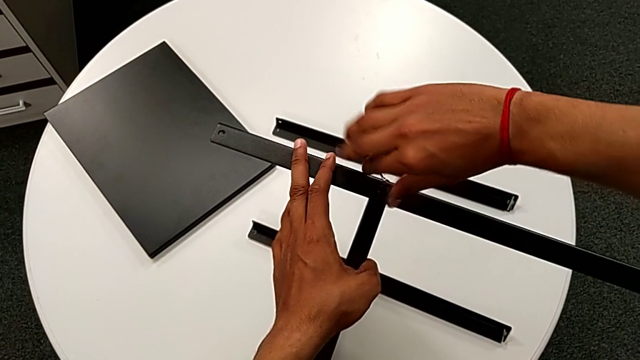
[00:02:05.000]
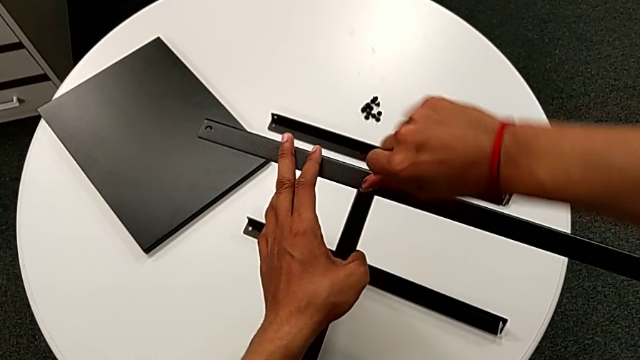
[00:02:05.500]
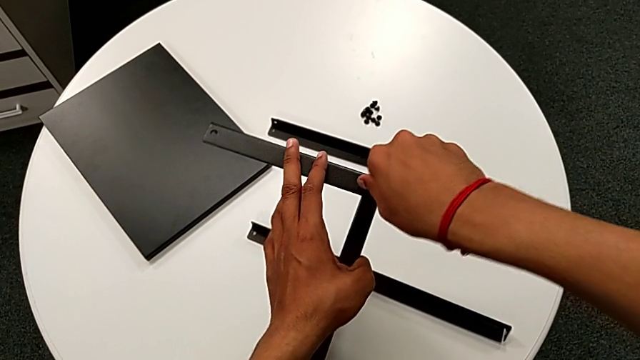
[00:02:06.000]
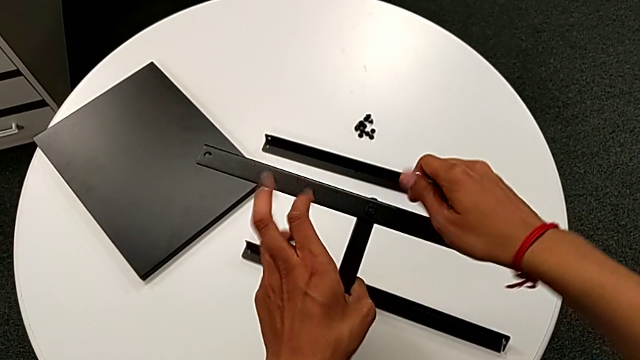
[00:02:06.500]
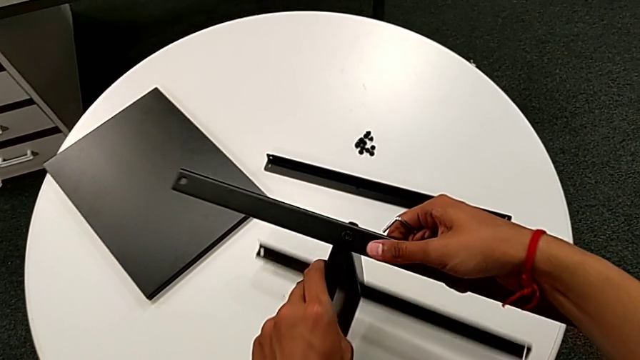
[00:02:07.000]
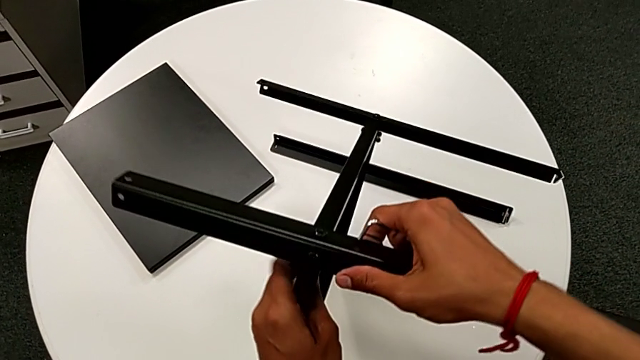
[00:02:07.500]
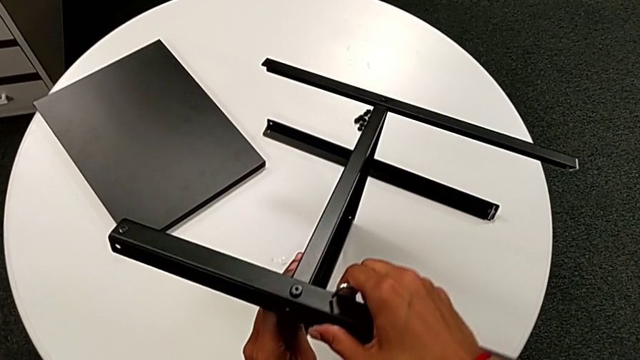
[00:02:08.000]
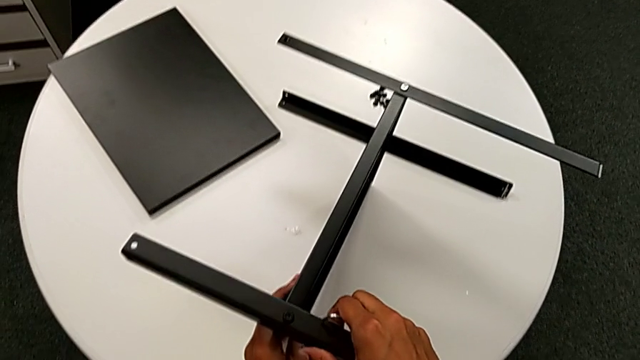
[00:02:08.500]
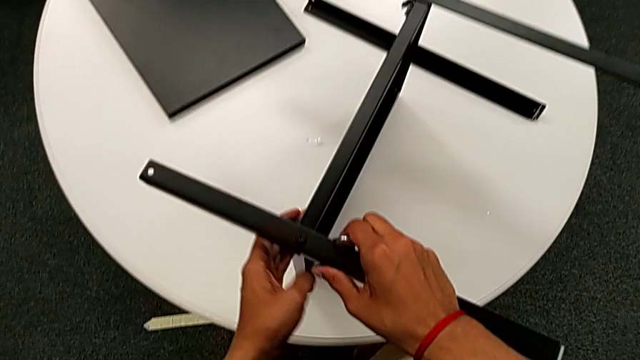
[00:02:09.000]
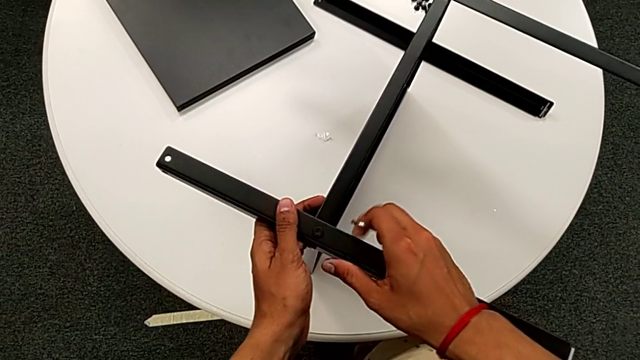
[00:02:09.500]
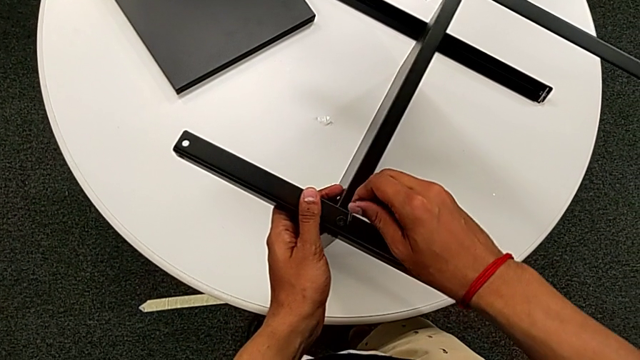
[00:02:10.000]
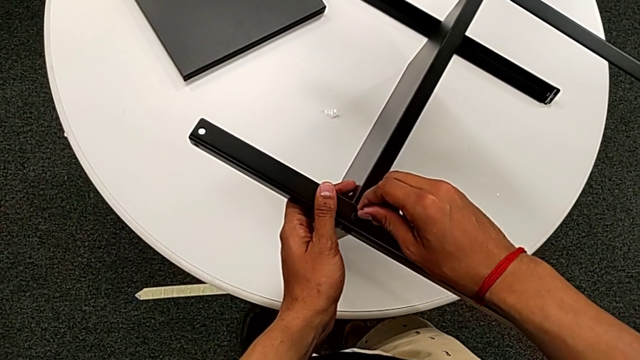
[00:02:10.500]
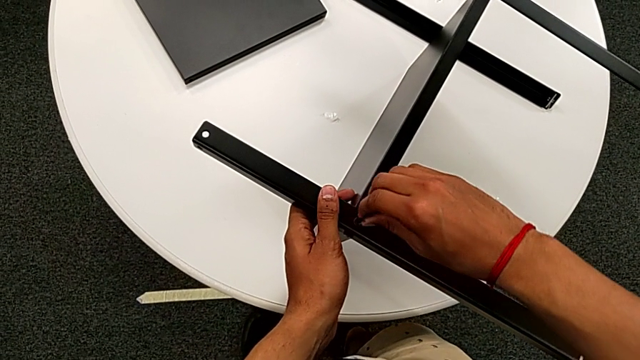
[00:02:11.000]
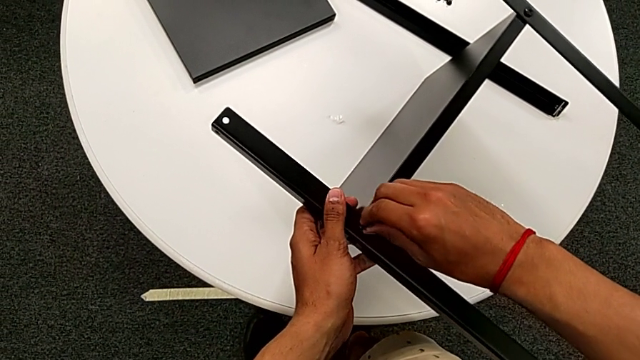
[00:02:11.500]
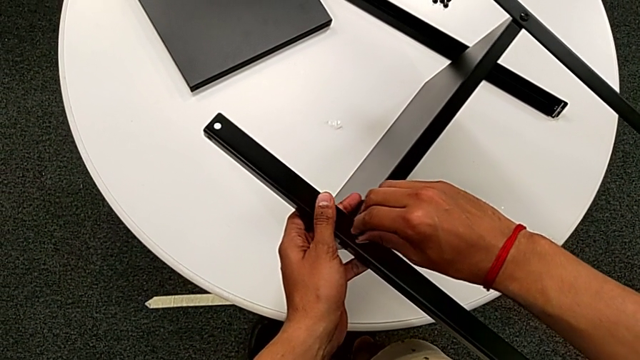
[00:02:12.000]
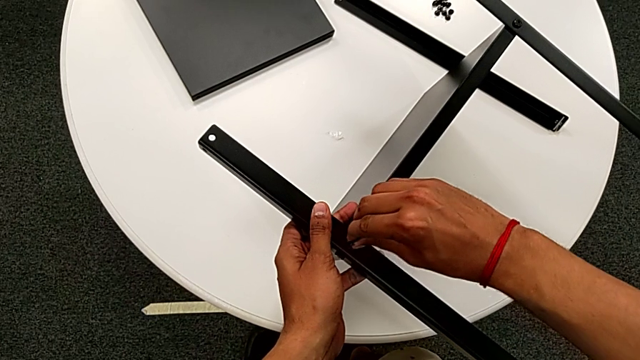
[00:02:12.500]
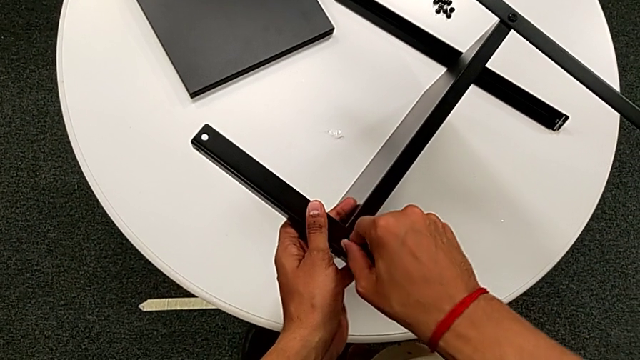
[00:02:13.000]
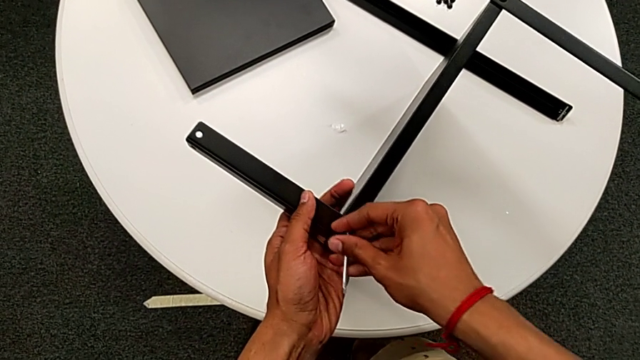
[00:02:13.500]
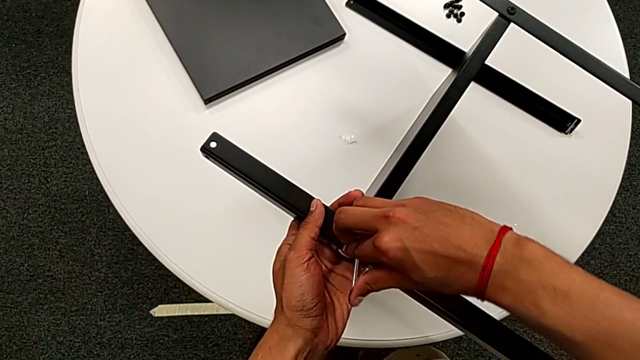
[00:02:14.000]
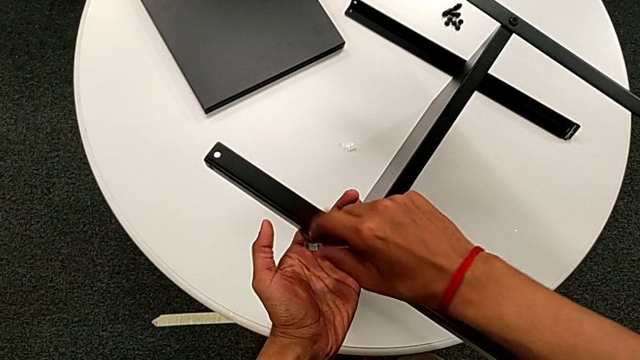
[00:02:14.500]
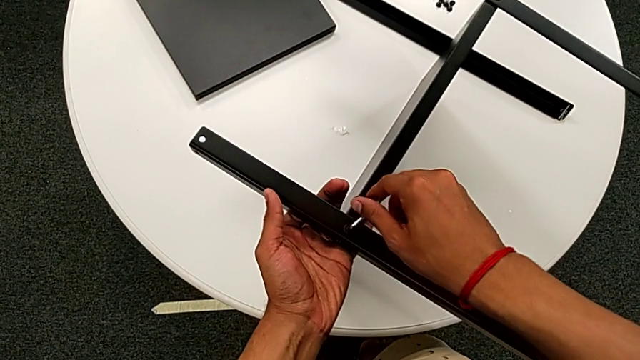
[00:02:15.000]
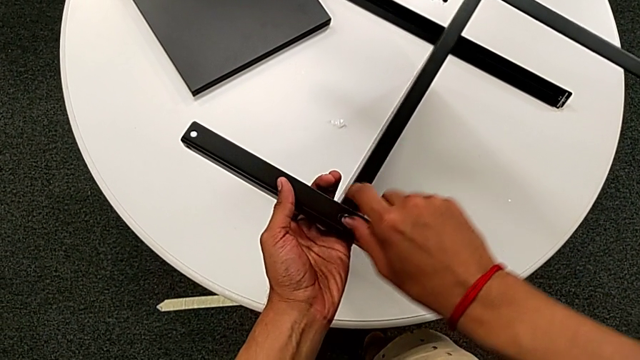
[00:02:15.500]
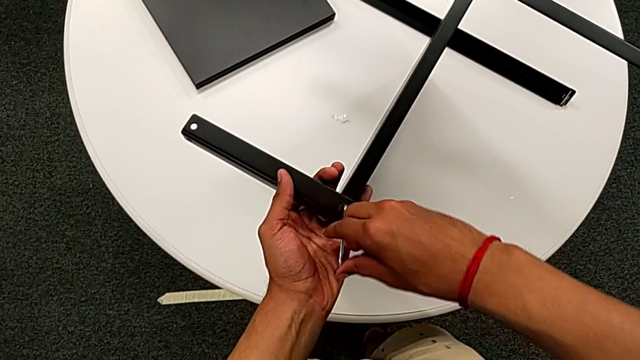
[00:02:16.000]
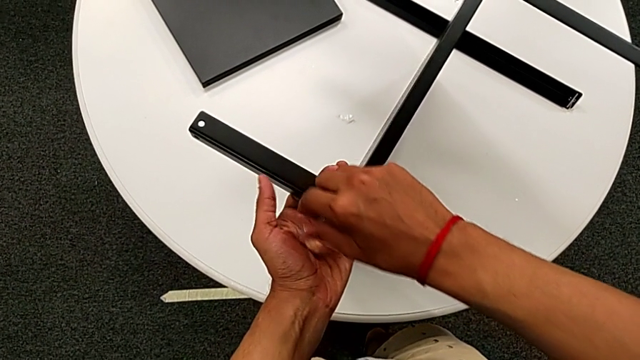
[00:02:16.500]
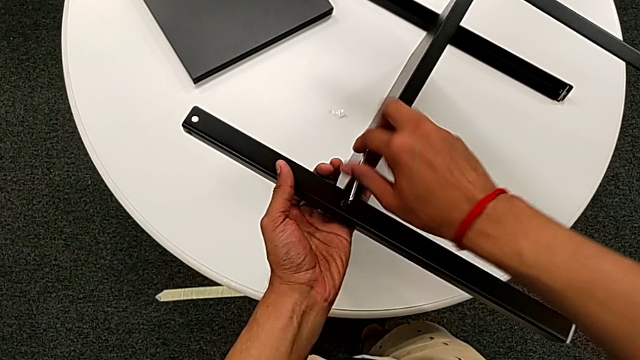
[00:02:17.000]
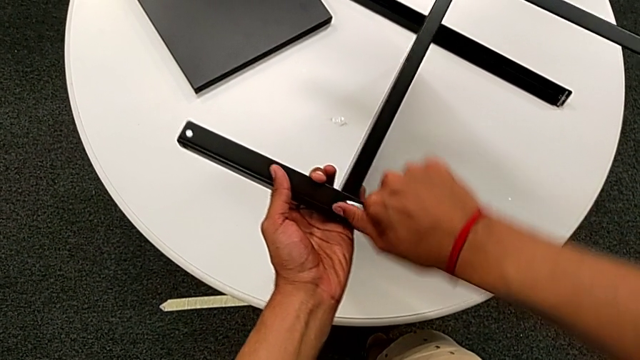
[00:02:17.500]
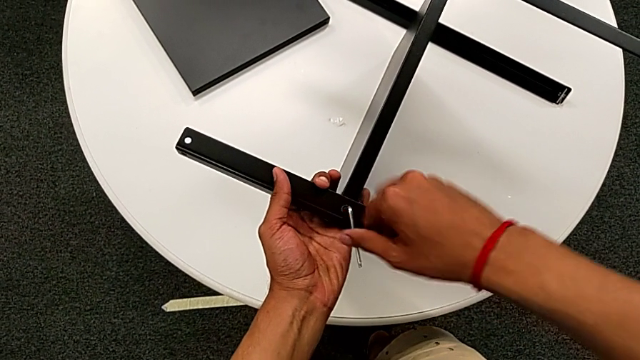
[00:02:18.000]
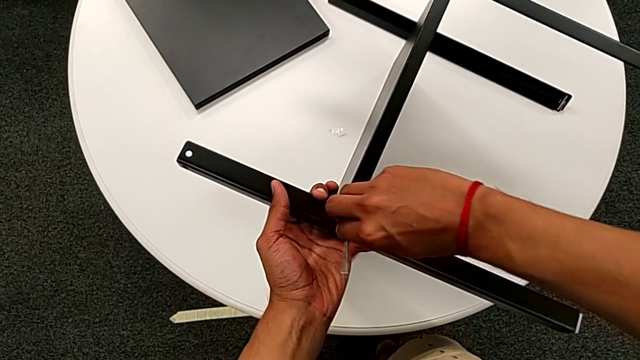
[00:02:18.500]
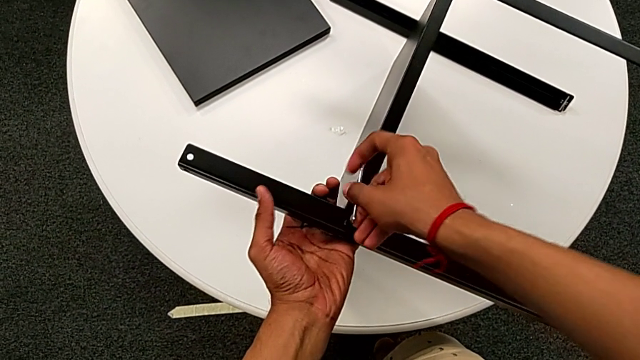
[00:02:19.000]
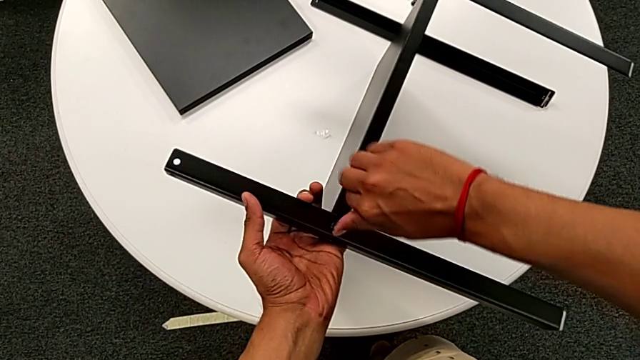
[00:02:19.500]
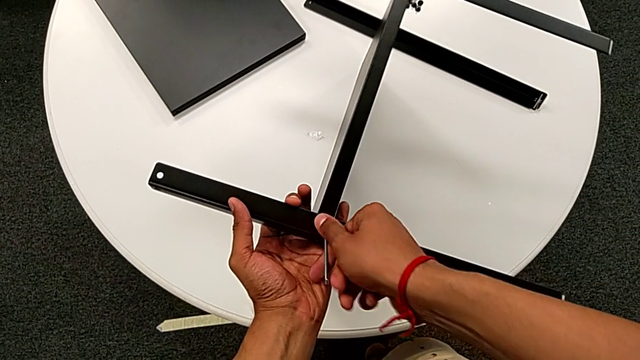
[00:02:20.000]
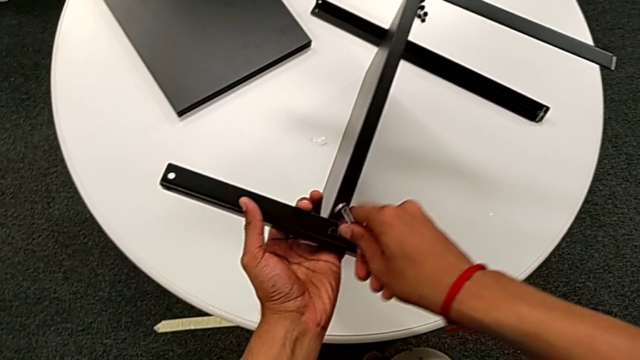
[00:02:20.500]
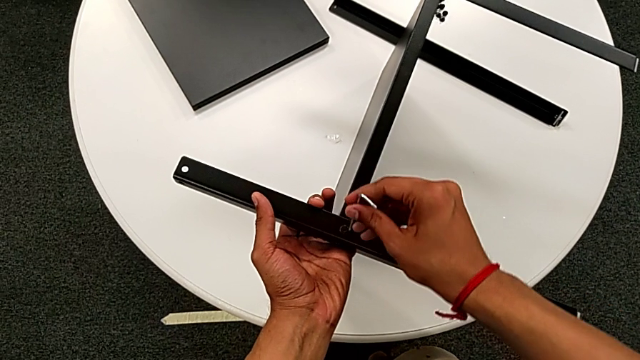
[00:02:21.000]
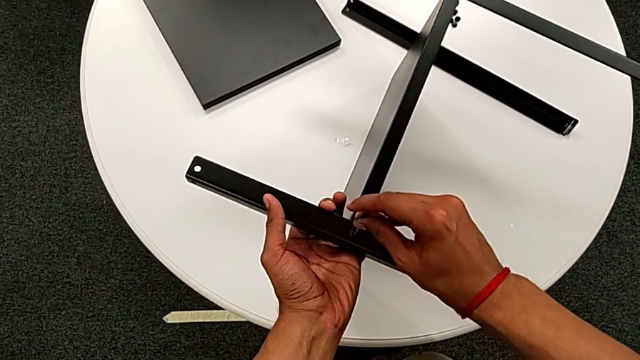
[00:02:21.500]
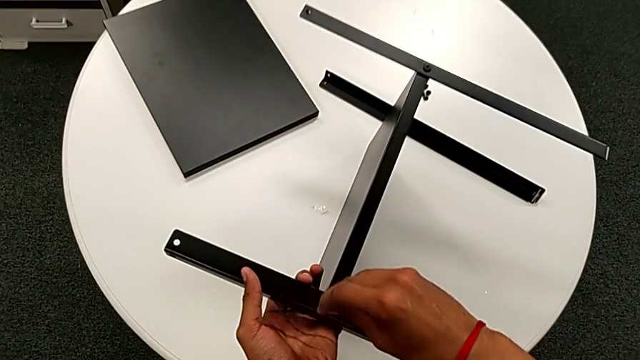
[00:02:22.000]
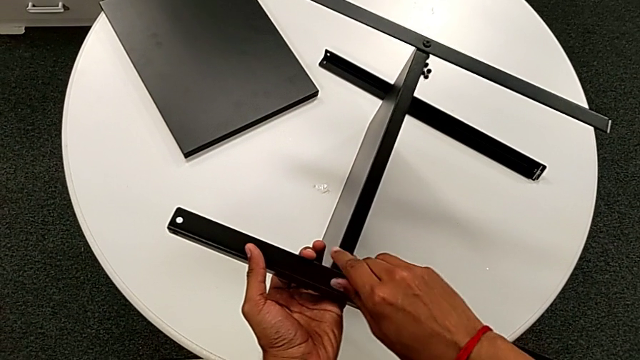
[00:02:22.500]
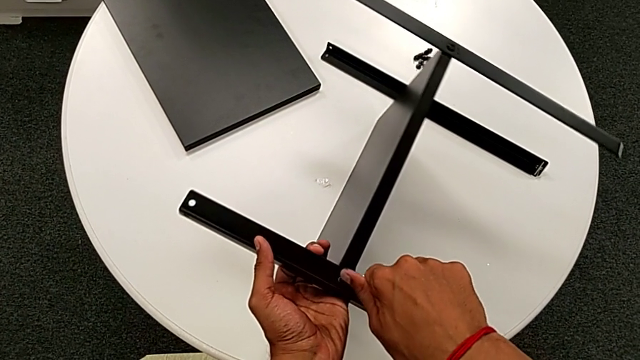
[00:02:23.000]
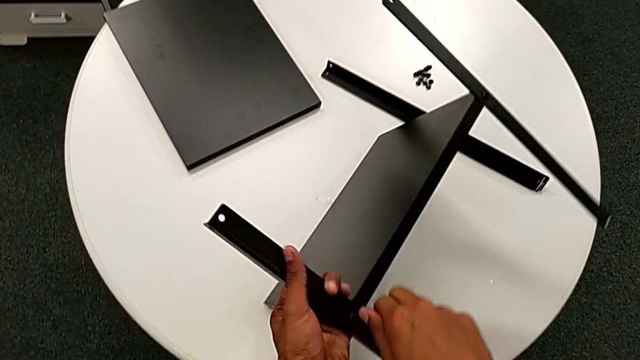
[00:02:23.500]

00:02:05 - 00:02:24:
The camera wearer is assembling the second leg to the middle shelf. They withdraw the Allen wrench, rotate the nightstand, grab it, insert the Allen wrench, screw the hex socket head, withdraw the Allen wrench, rotate it, insert it, screw the hex socket head with the right hand and rotate the nightstand with the left hand.

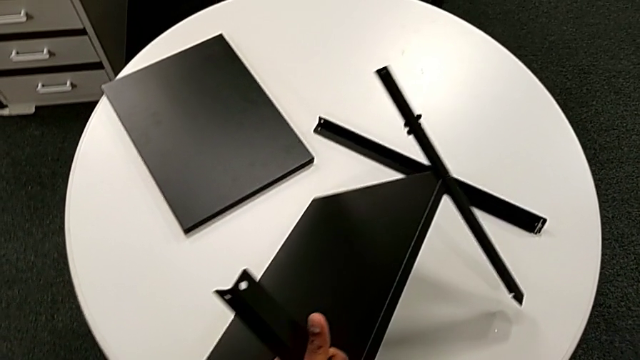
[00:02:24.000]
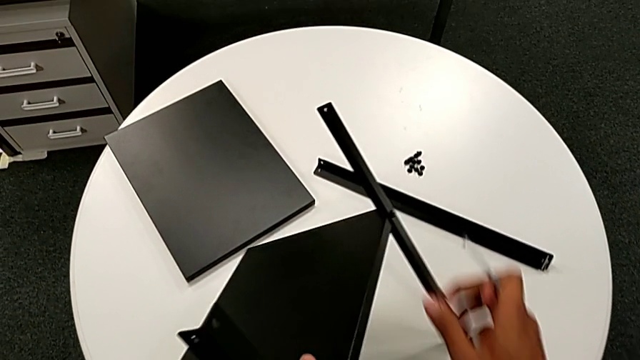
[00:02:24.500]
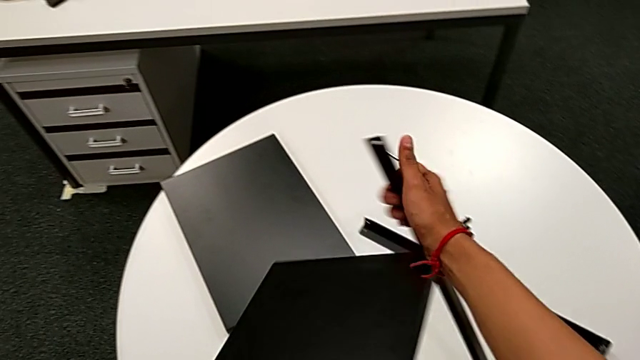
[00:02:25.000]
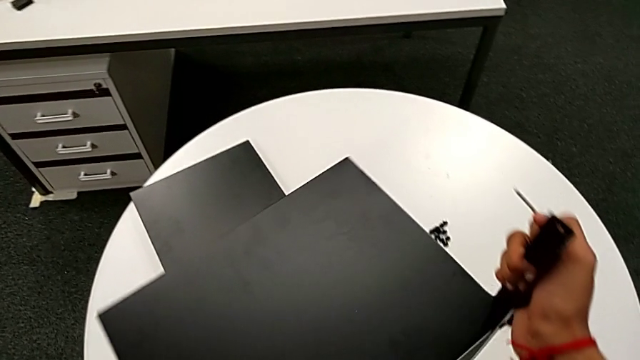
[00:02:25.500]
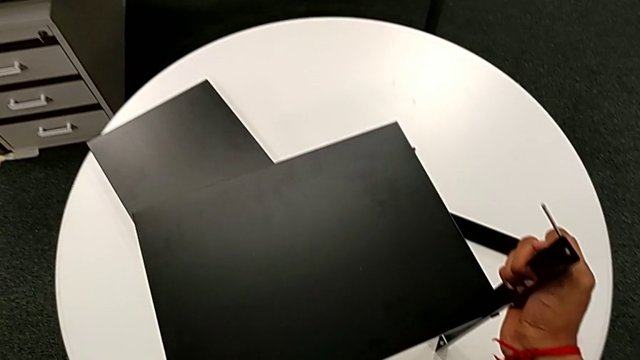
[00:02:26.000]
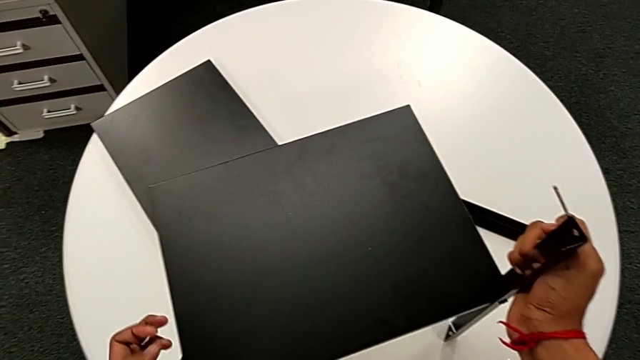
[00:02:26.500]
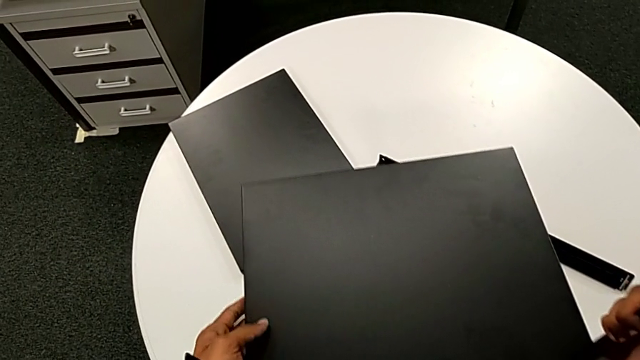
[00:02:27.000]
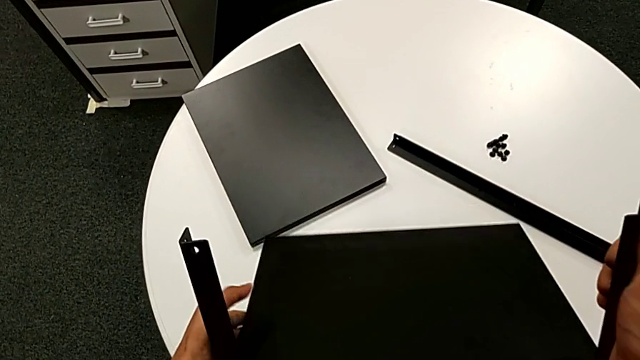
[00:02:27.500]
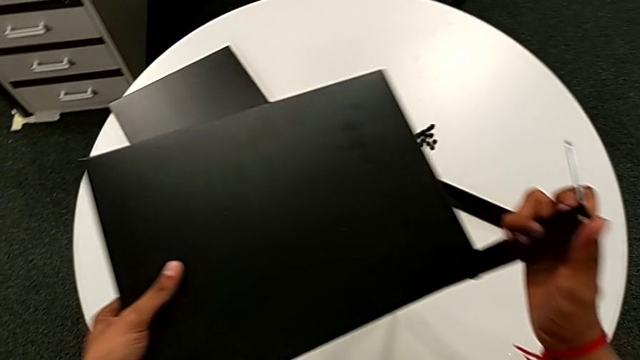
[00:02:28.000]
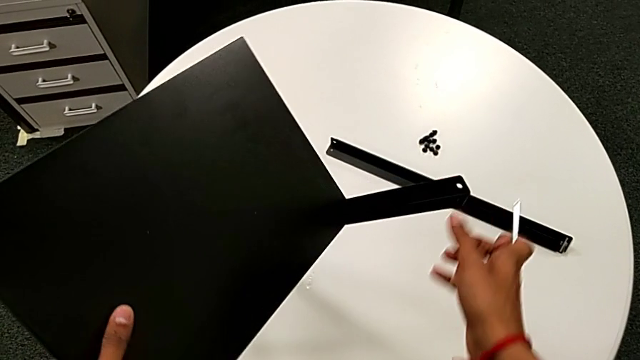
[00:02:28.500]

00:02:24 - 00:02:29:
The camera wearer is attempting to assemble the top table and the third leg together. They withdraw the Allen wrench, grab the nightstand and begin to rotate it.
